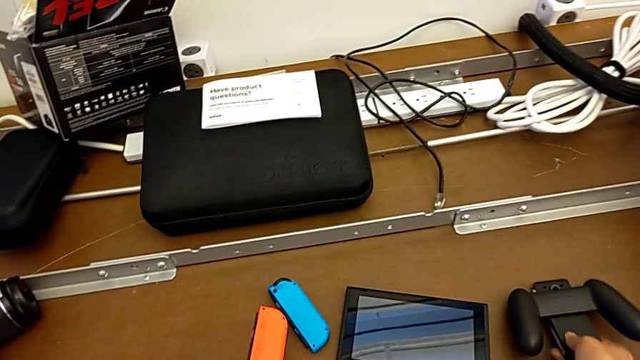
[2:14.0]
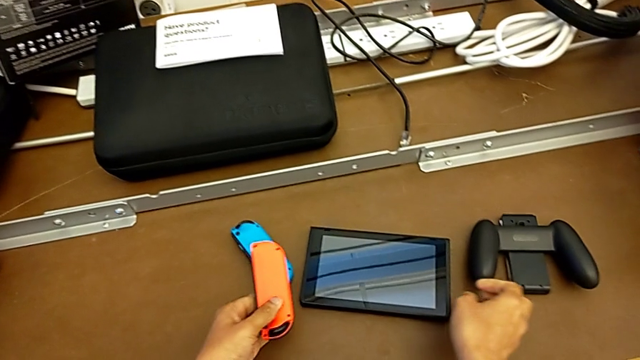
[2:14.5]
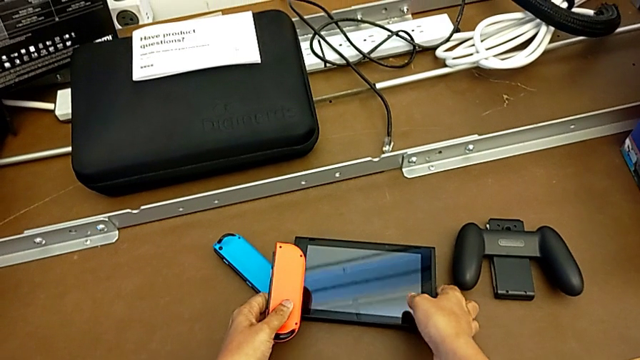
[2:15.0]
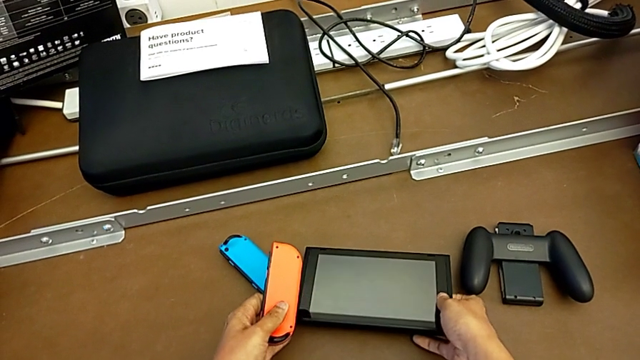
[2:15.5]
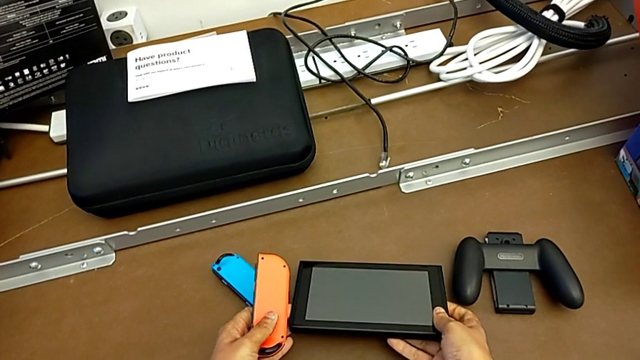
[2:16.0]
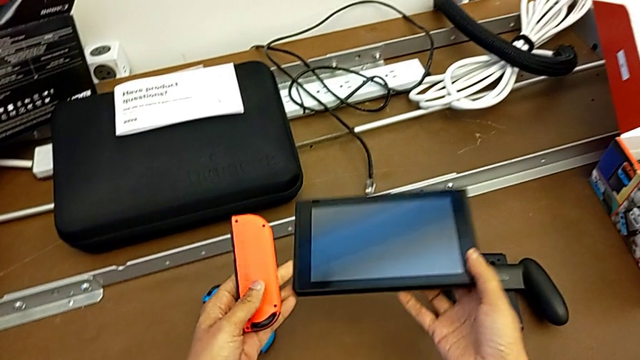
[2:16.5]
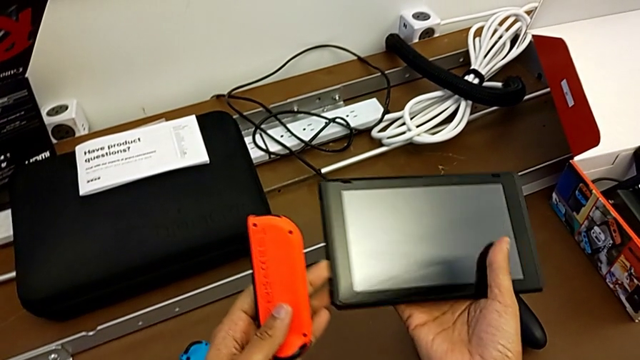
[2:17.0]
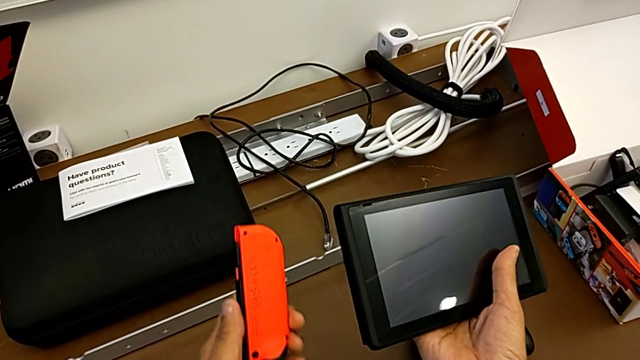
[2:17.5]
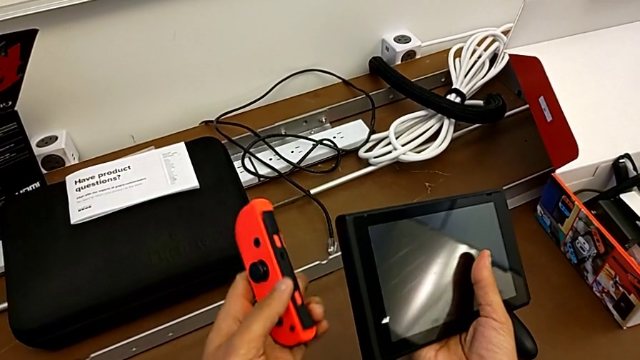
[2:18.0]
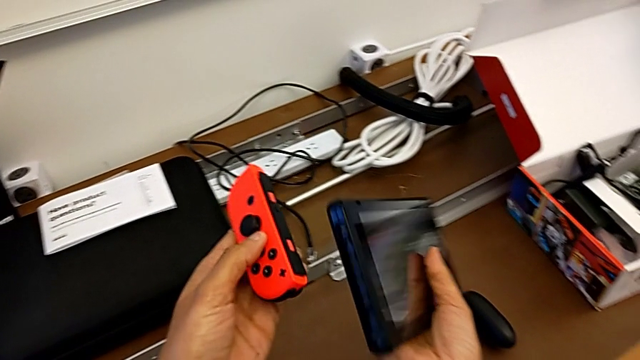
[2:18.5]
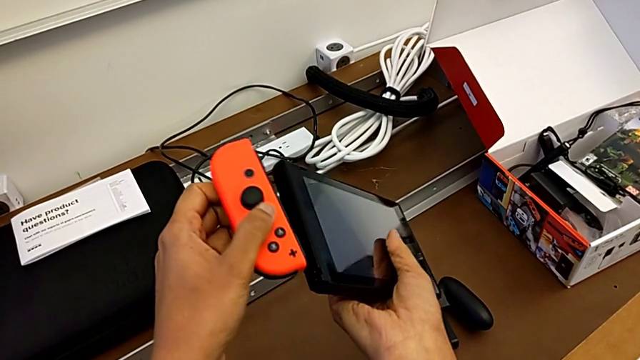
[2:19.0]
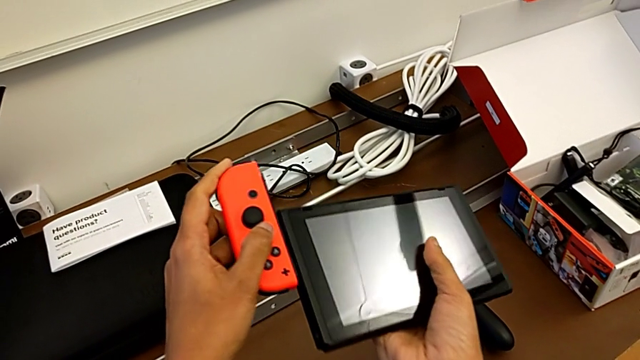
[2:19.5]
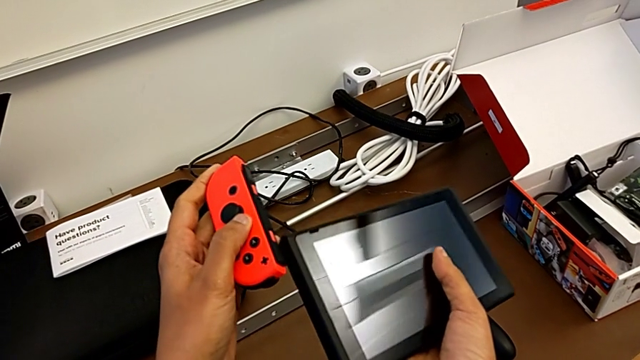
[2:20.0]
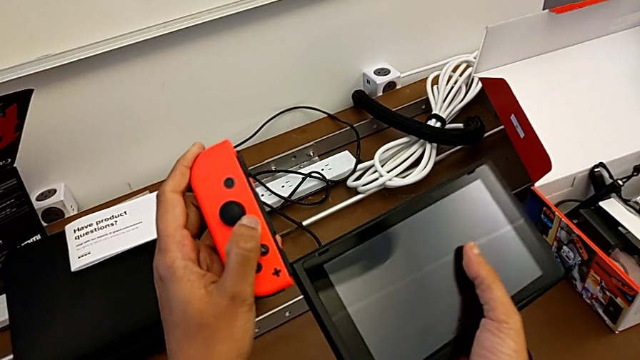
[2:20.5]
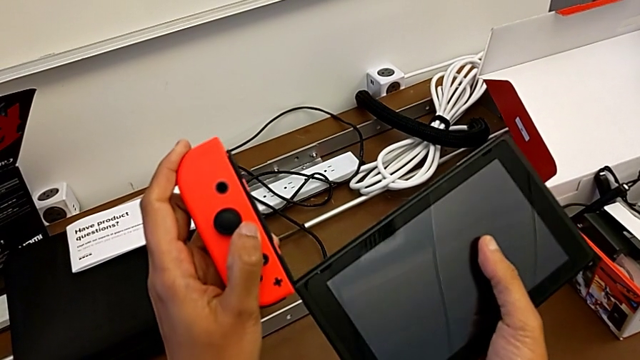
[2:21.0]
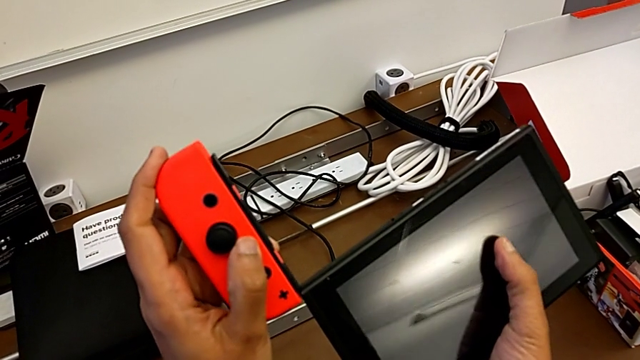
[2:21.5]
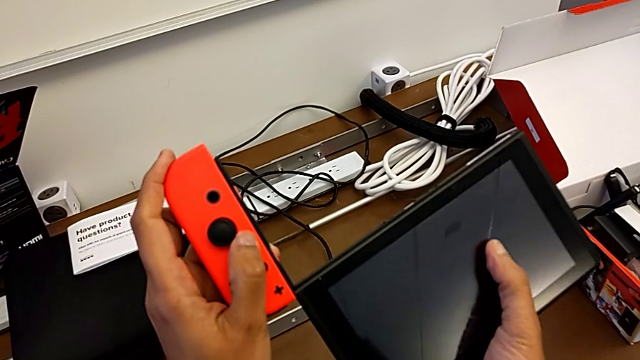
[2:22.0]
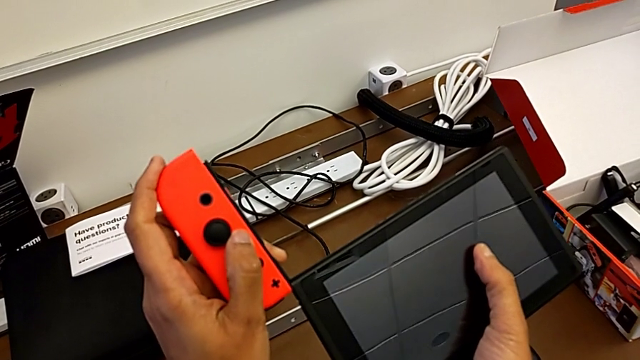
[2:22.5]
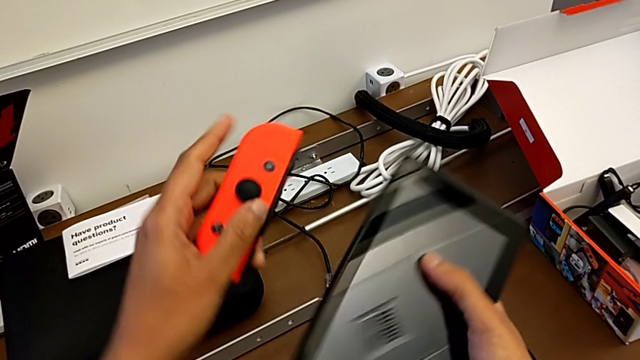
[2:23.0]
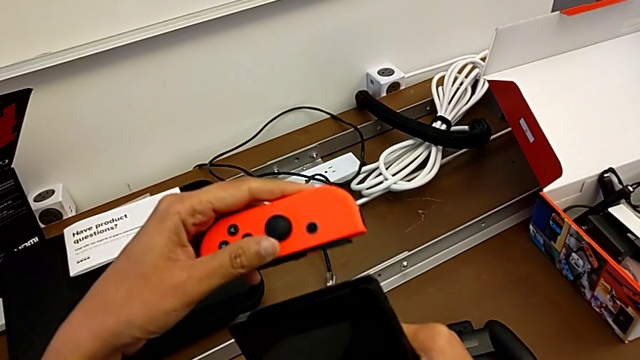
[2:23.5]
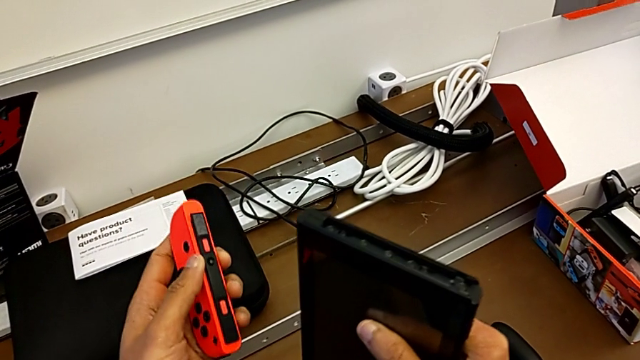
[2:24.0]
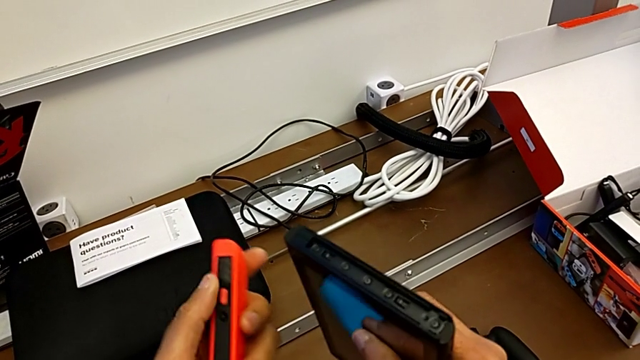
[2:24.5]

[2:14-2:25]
The camera wearer is installing the Joy-Con controllers back into the Nintendo Switch. They place the comfort grip, grab the Nintendo Switch, lift it, flip the red Joy-Con controller, insert it, withdraw it and rotate it.

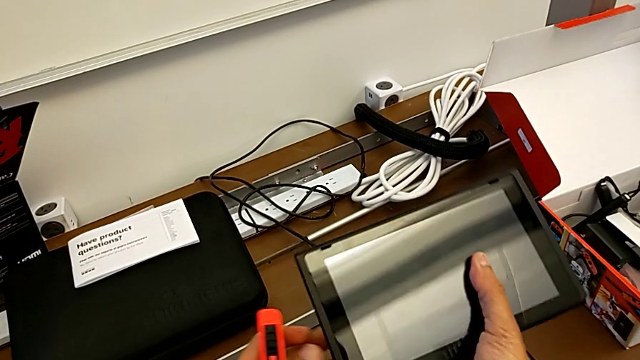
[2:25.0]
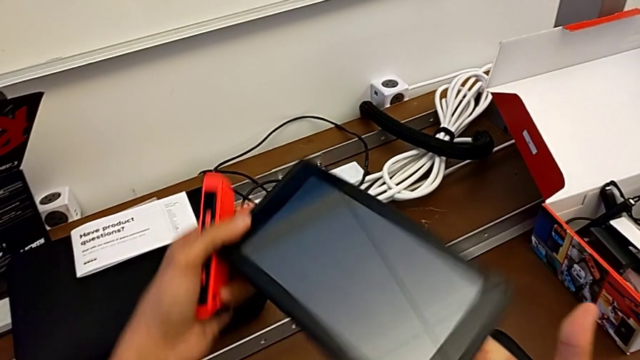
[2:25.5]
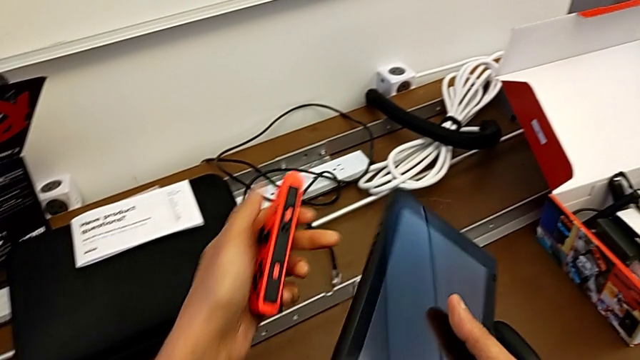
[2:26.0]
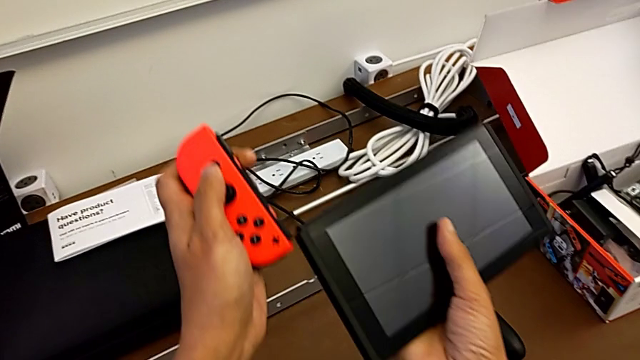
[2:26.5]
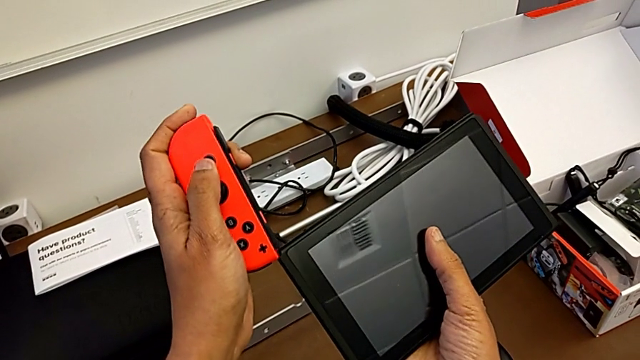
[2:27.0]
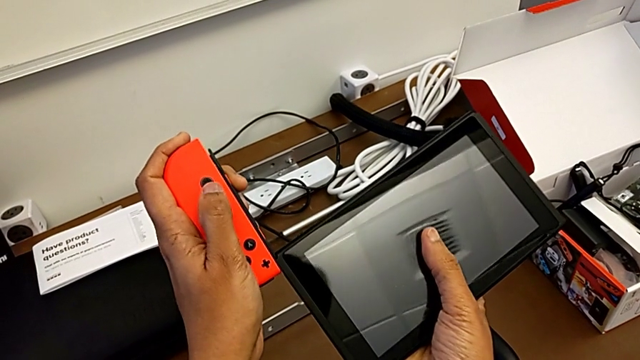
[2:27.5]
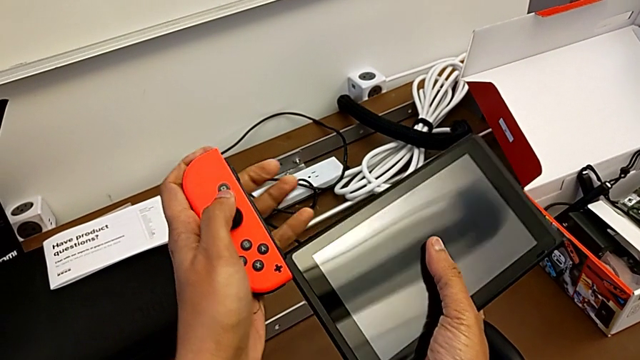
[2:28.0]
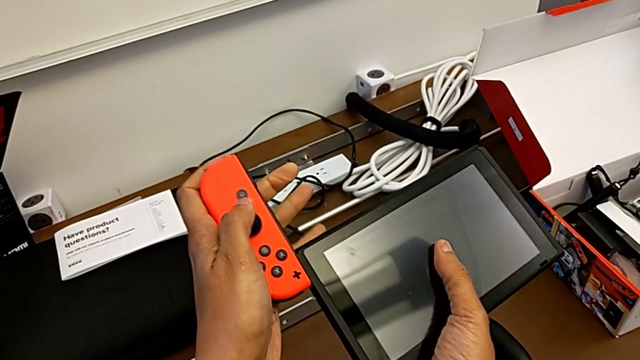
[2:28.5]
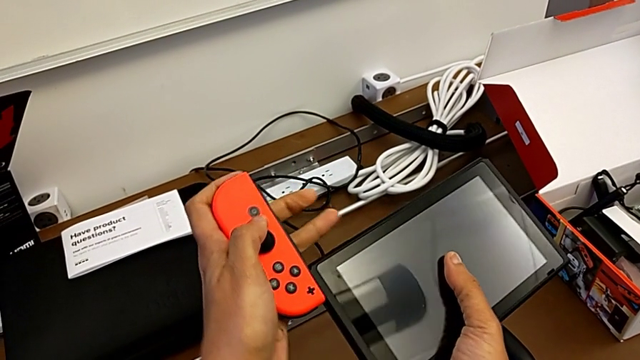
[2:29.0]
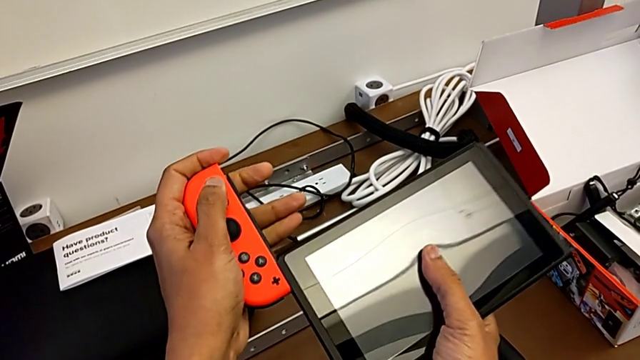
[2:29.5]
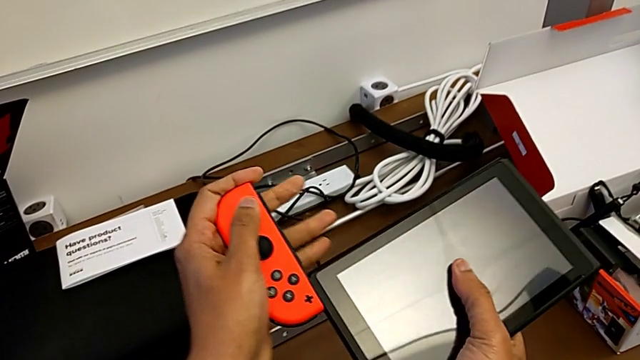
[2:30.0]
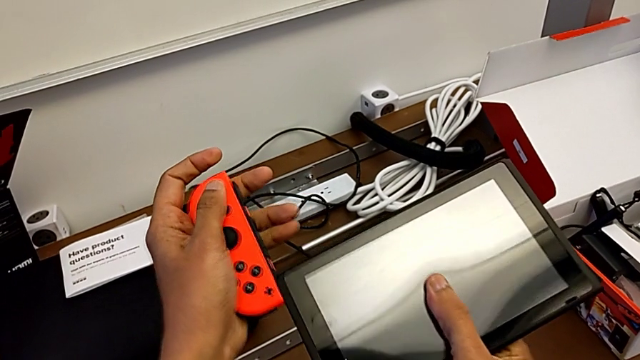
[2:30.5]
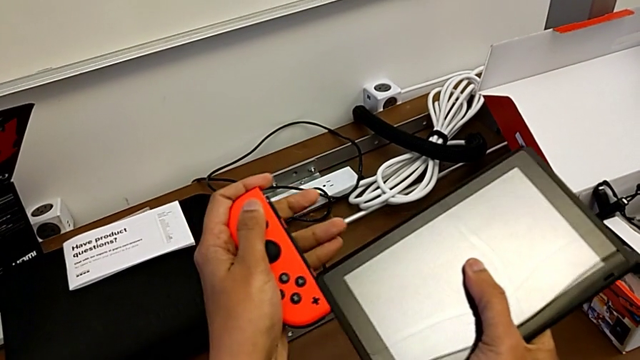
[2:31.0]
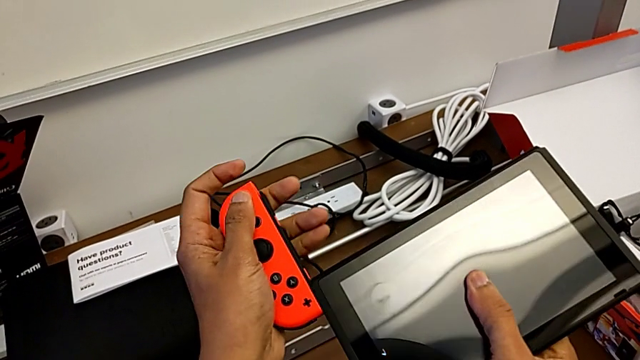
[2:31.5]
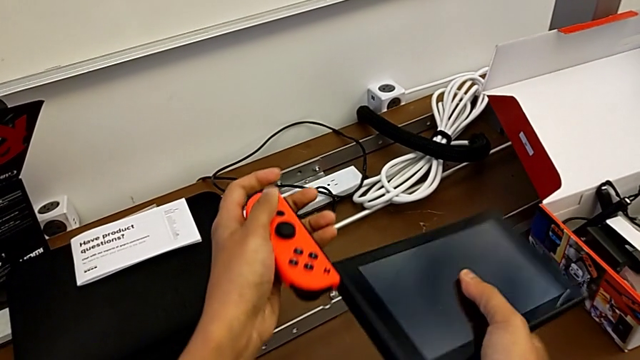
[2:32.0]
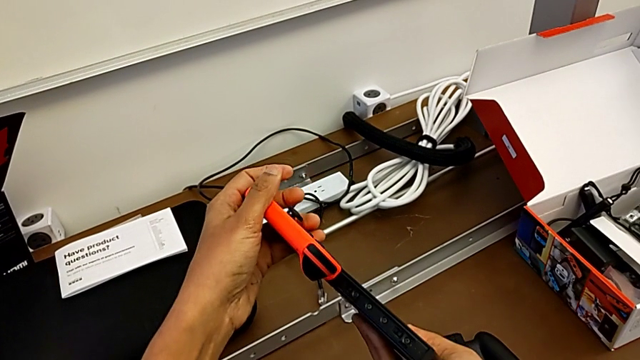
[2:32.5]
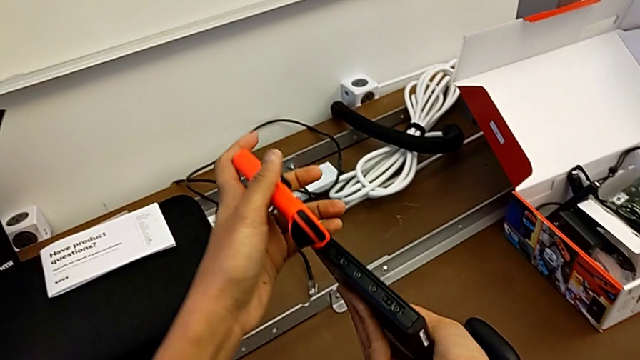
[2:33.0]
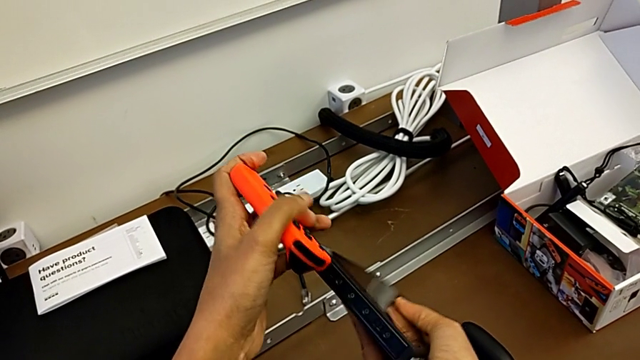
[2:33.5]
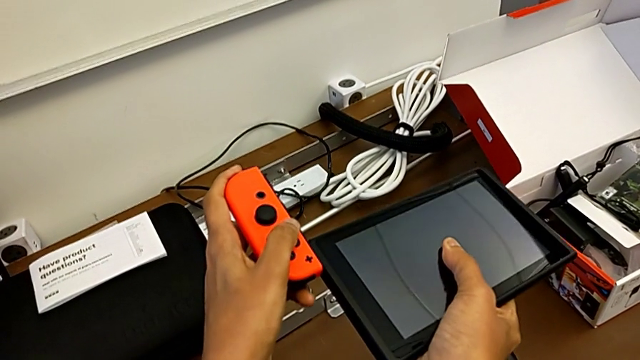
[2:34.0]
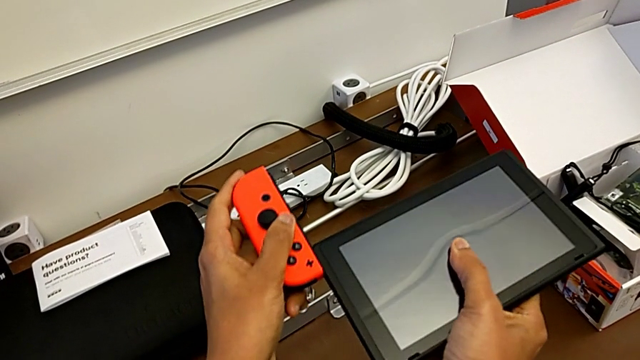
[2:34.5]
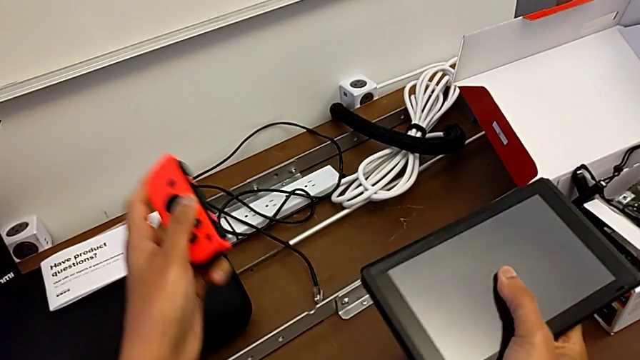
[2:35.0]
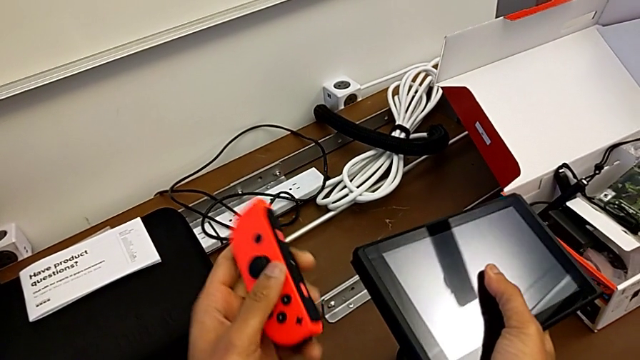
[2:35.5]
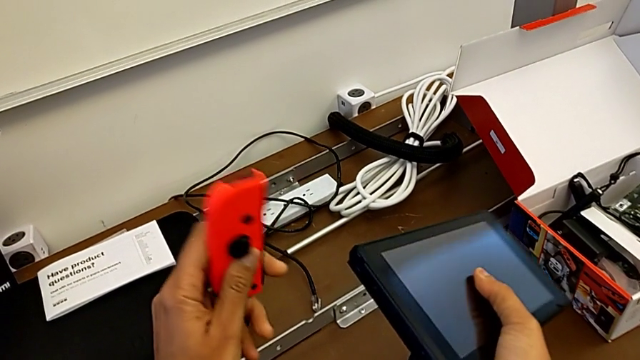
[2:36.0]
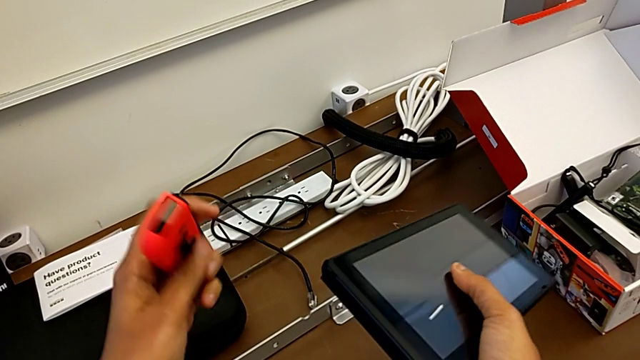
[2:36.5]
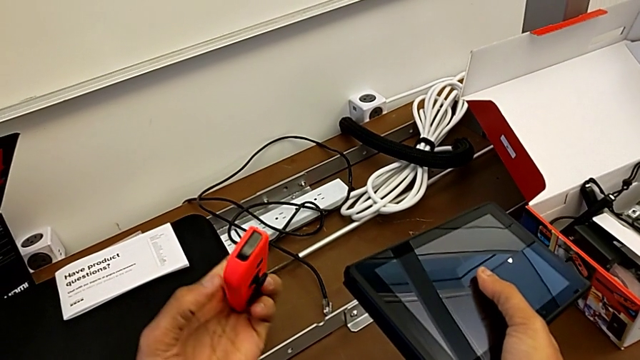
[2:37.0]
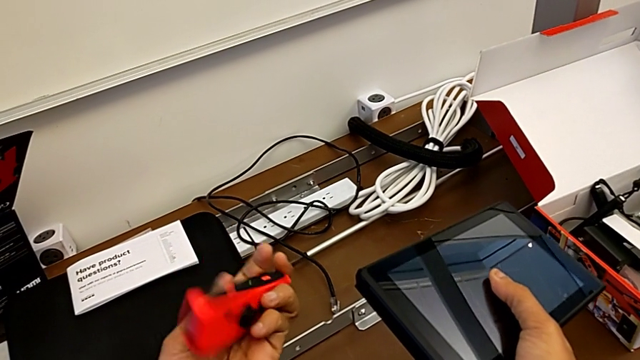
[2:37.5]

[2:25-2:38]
The camera wearer is installing the joy-con controllers back into the Nintendo Switch. They rotate the Nintendo Switch, insert the red Joy-Con controller and begin to flip it.
